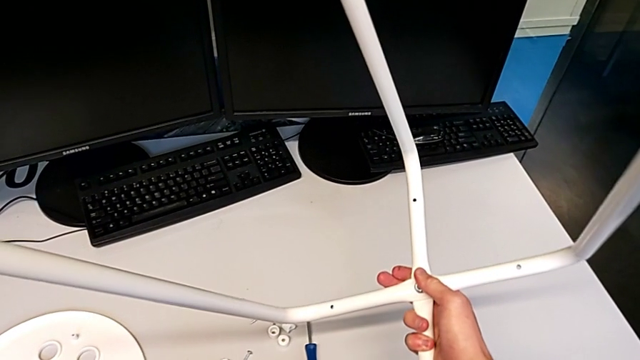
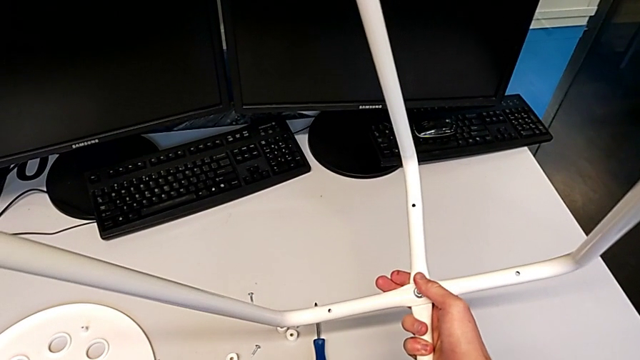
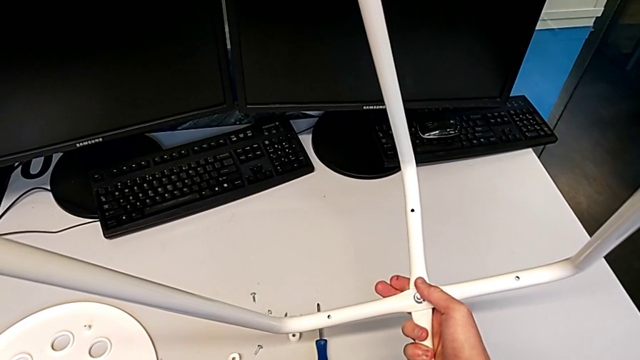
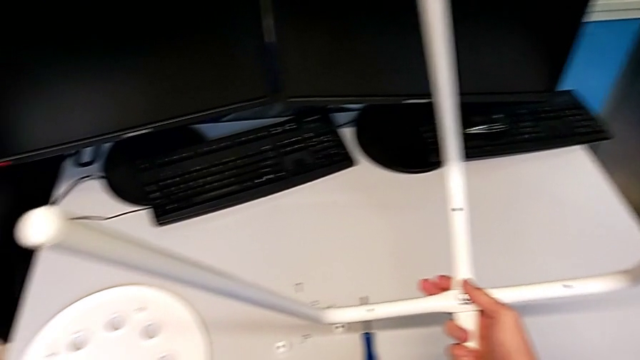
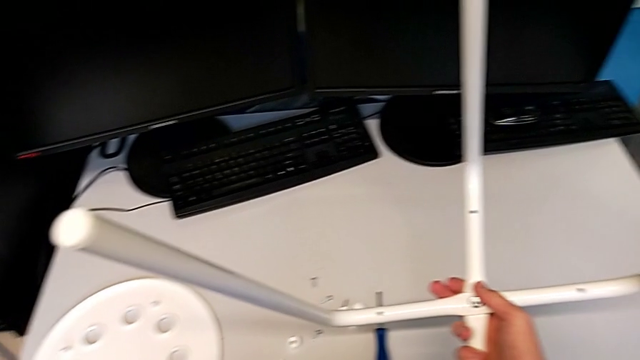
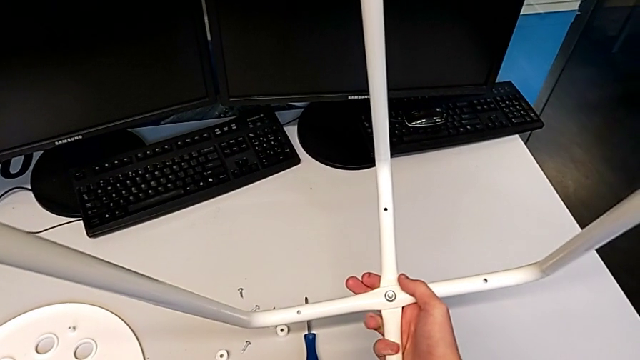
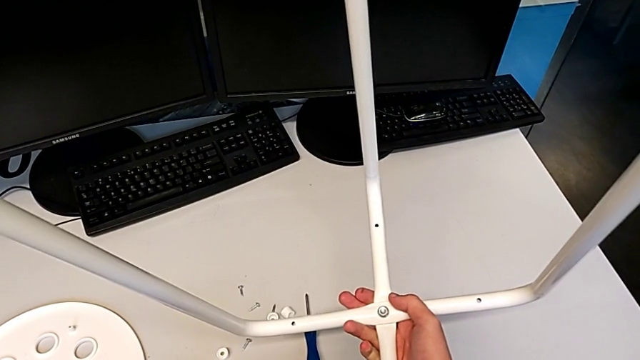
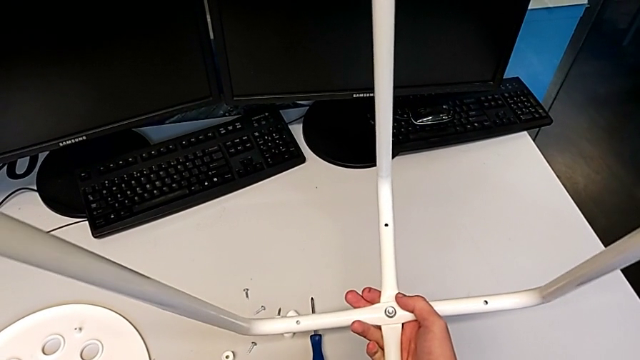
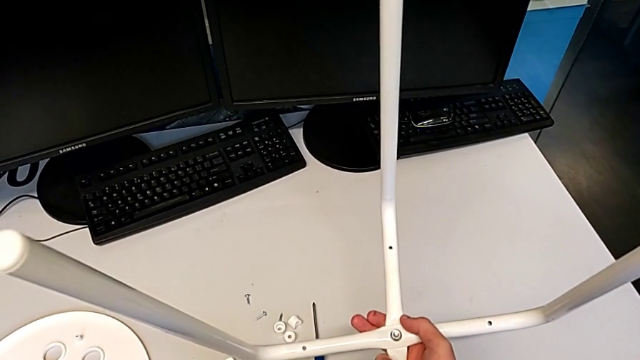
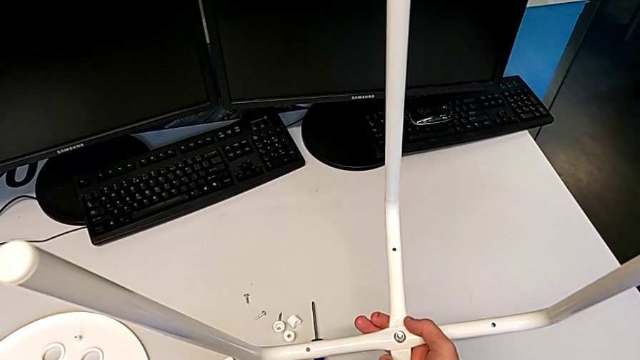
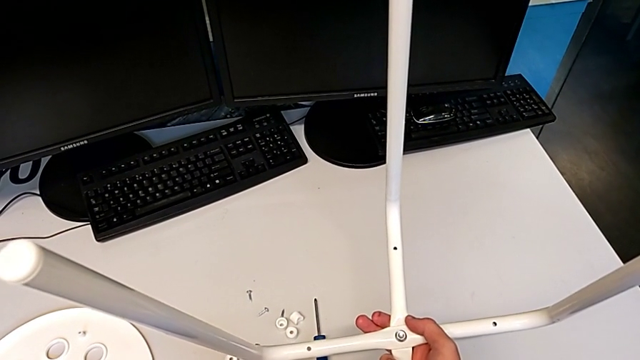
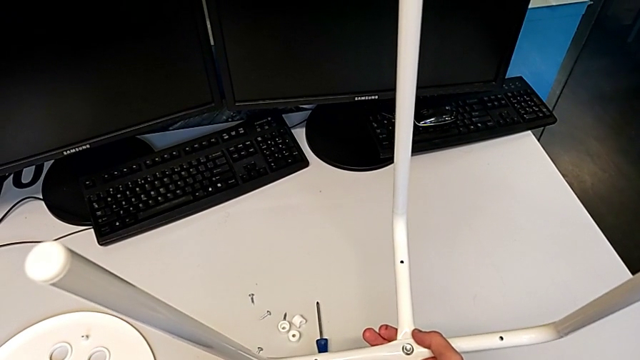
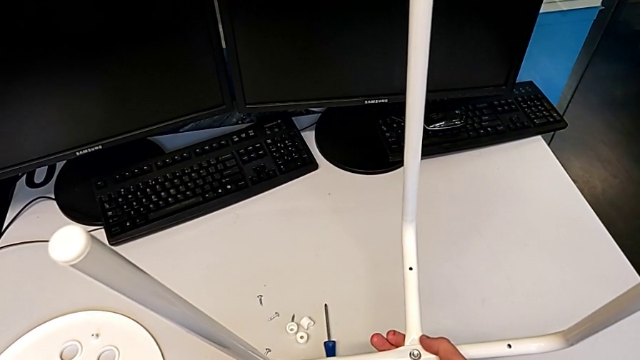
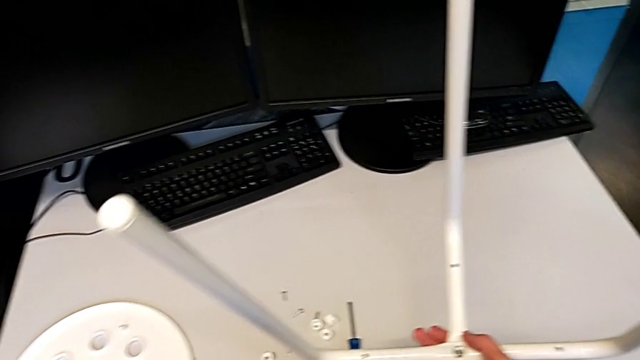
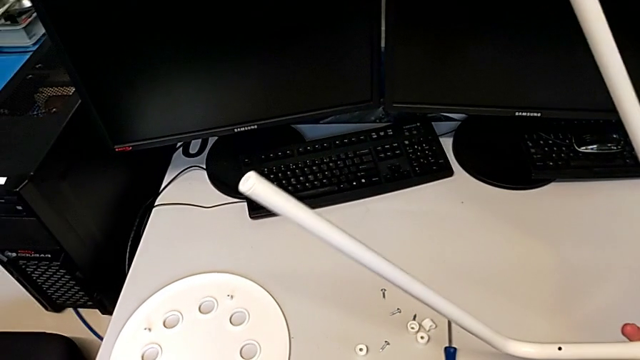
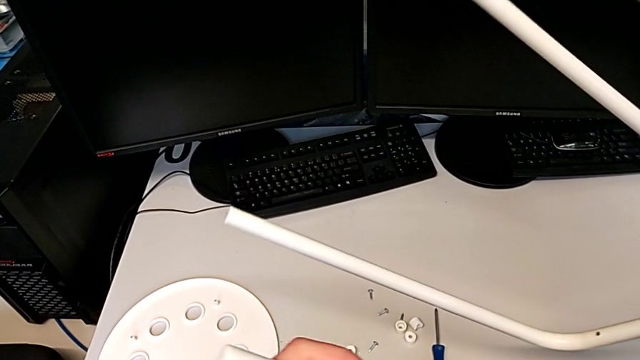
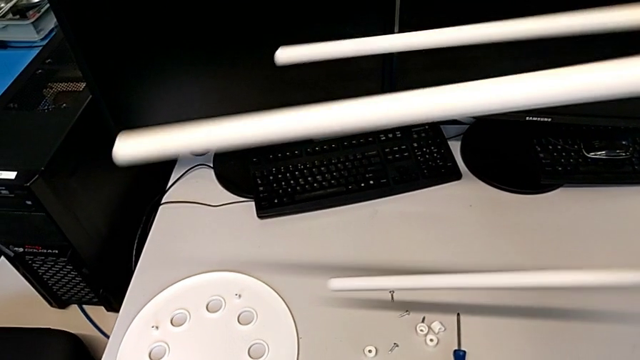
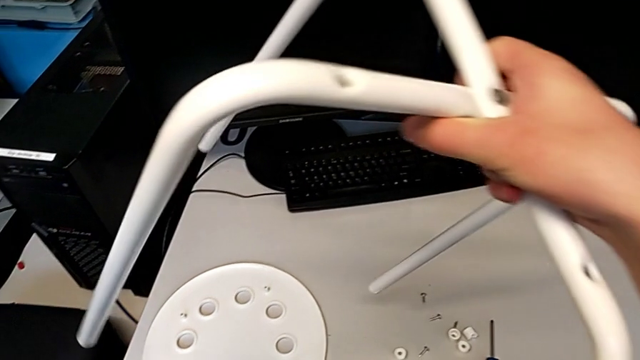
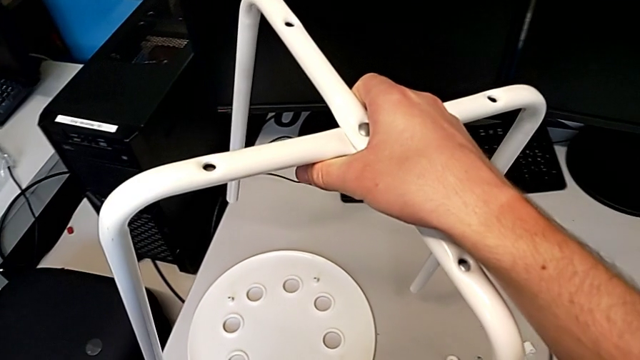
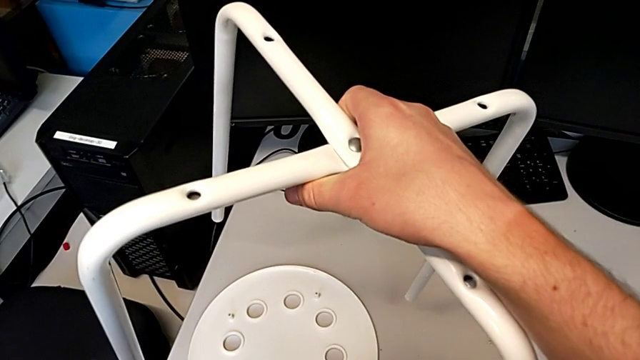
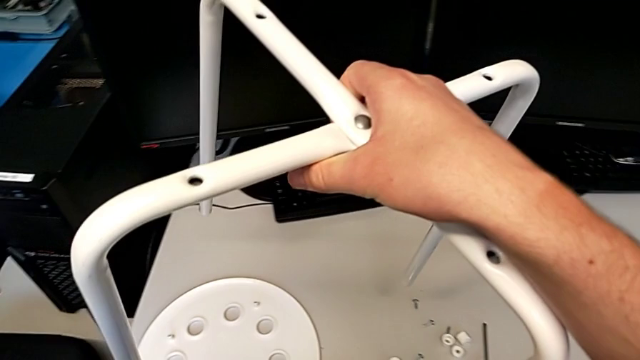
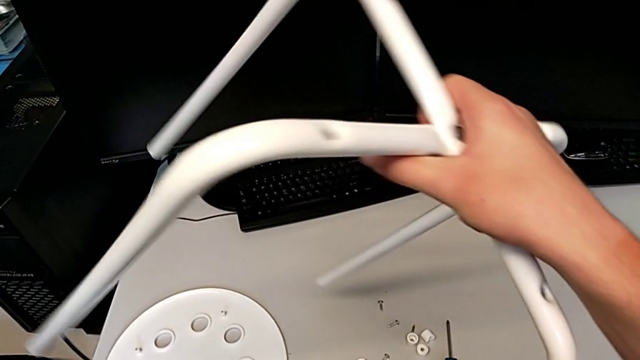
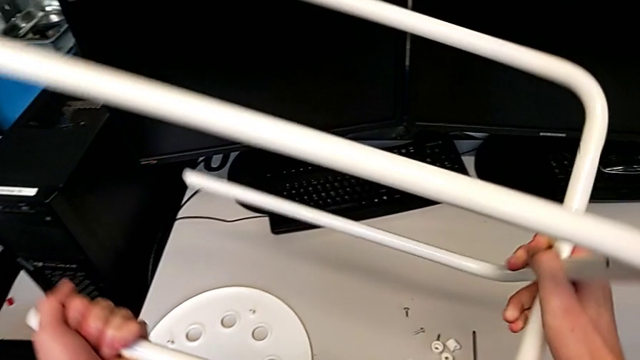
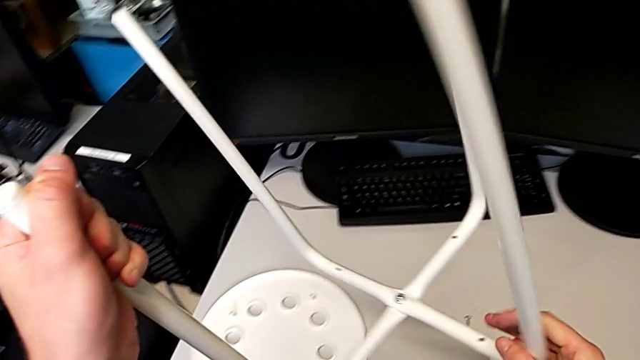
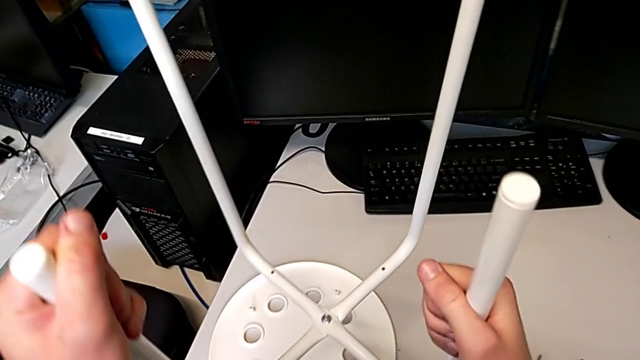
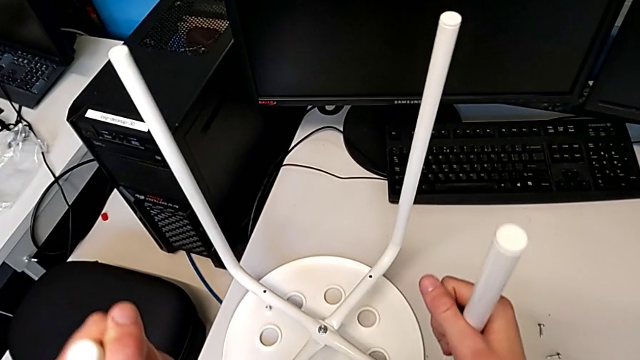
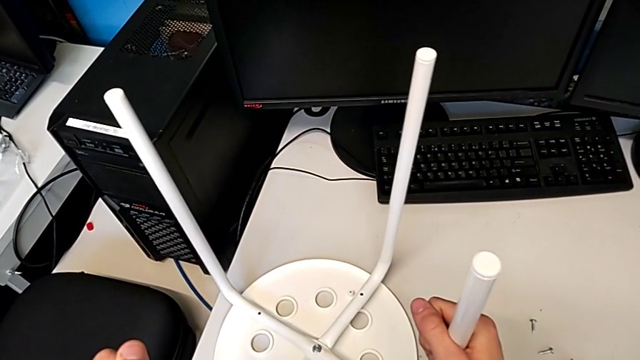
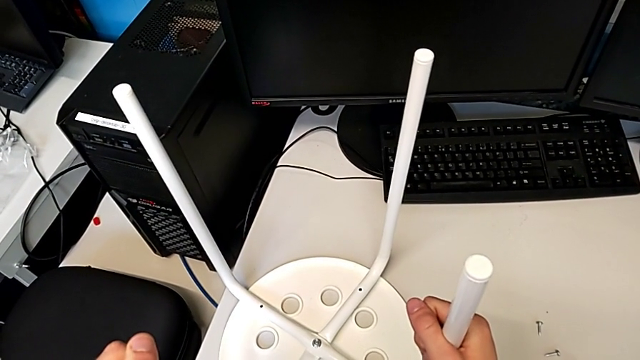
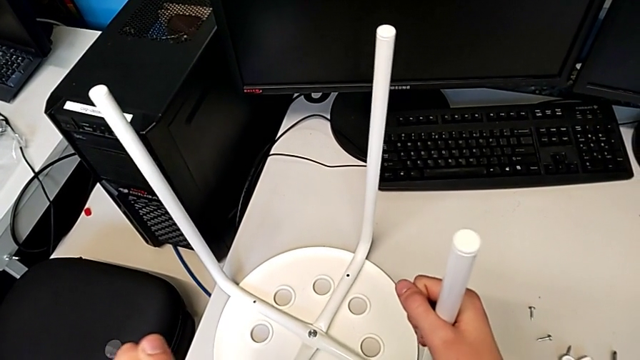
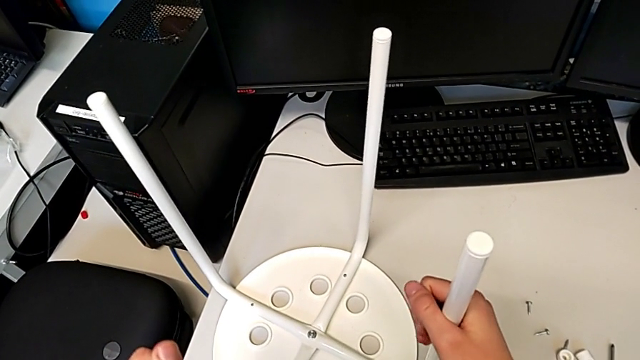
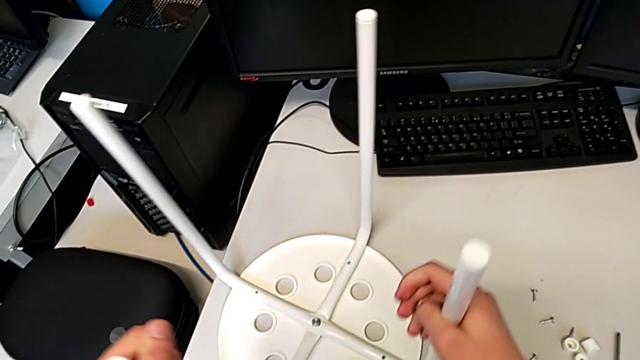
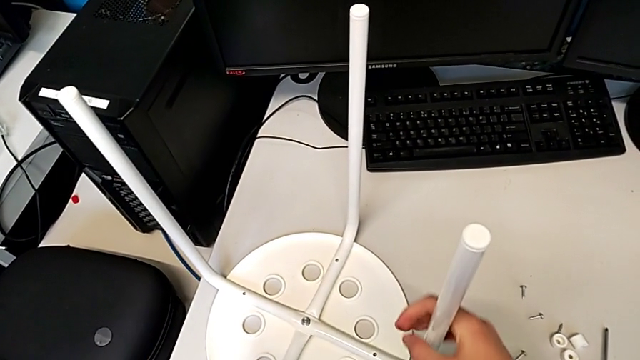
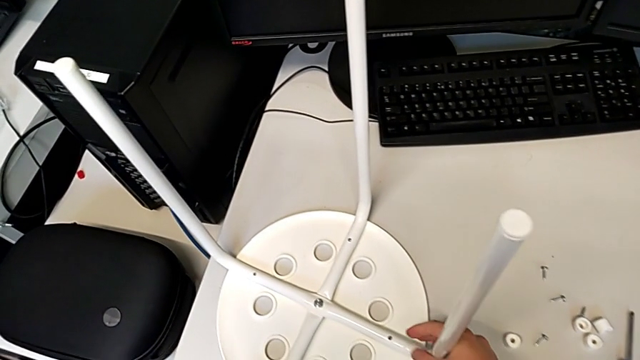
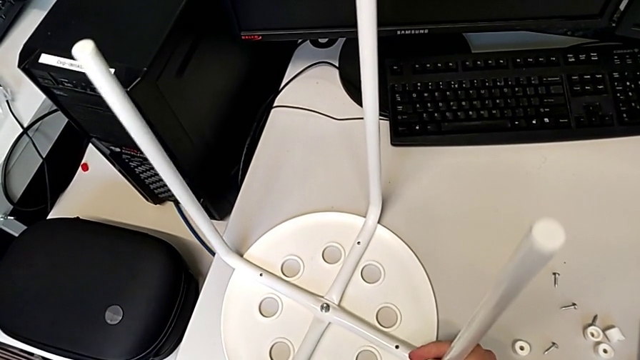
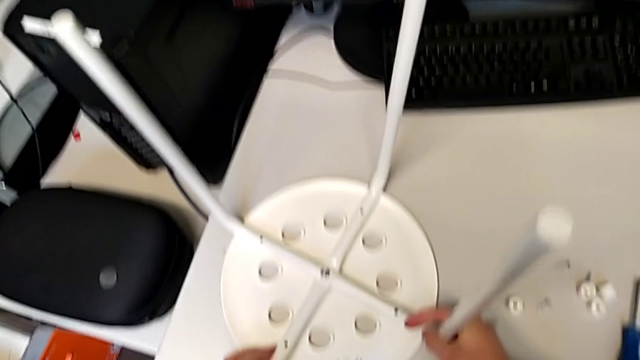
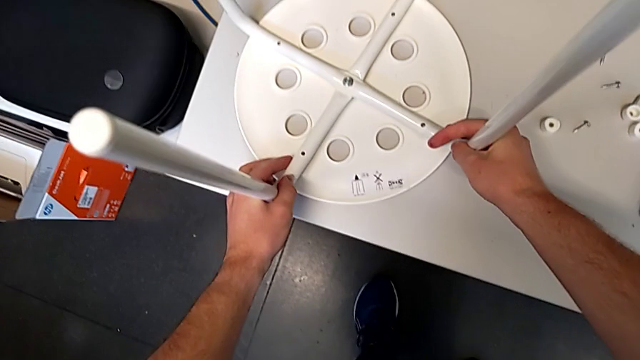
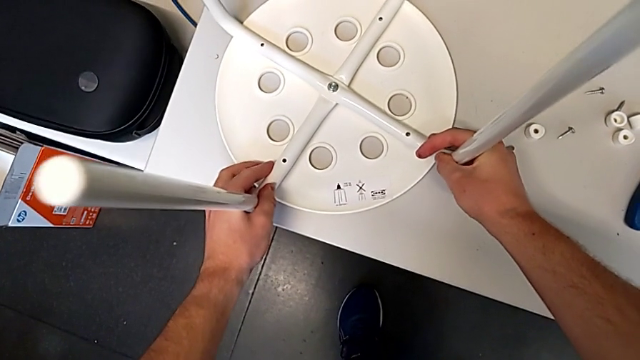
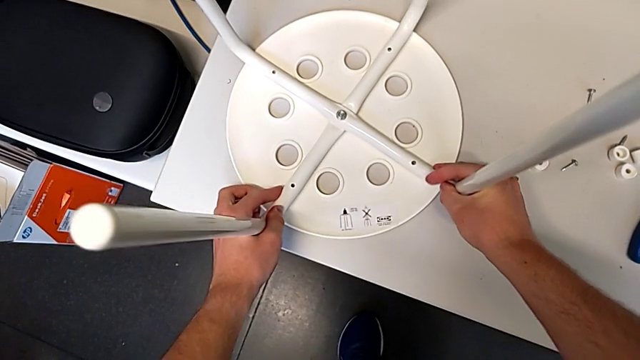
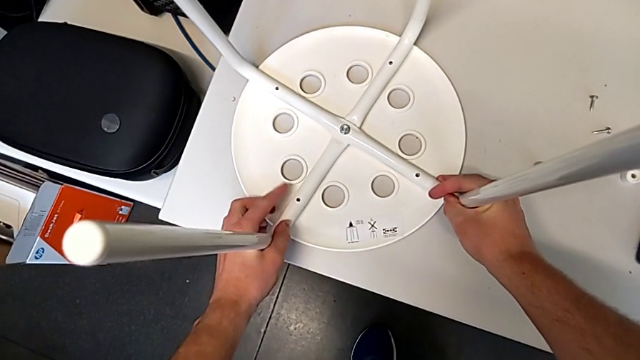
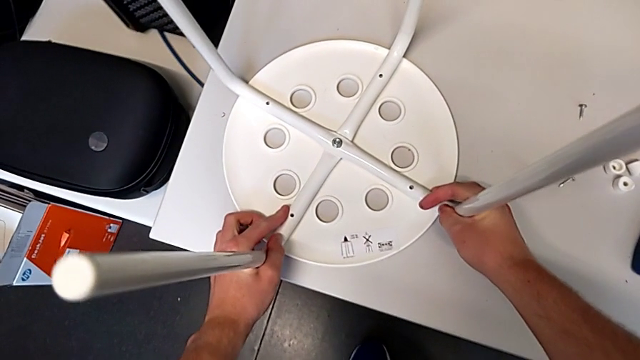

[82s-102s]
The camera wearer is assembling the furniture seat. They inspect the leg, hold it, wrongly rotate it, hold it, rotate it, place the seat, align it and inspect the leg.

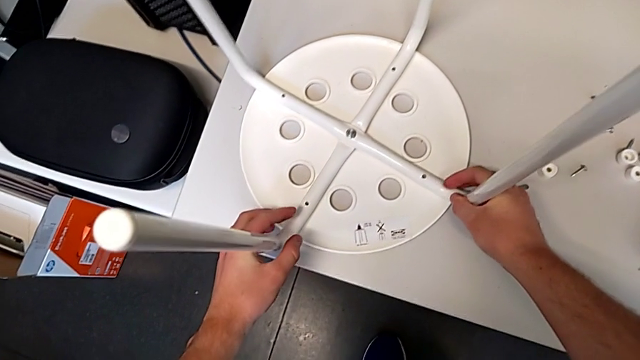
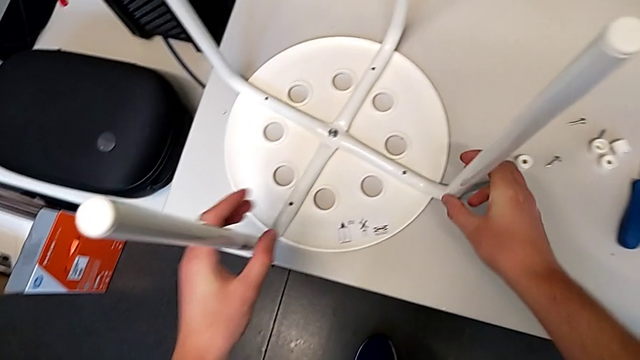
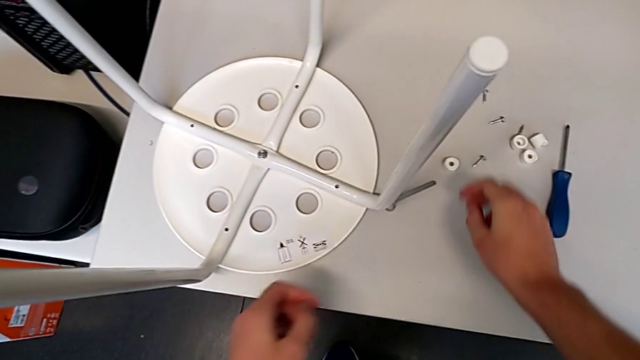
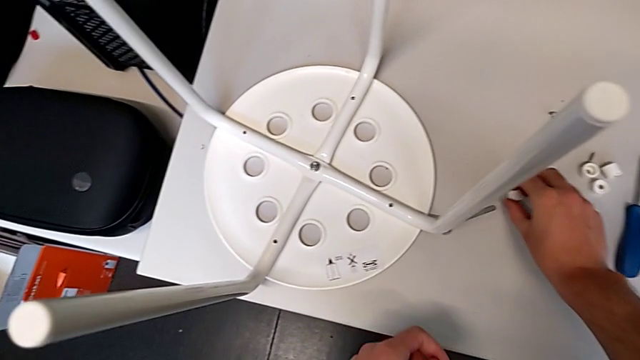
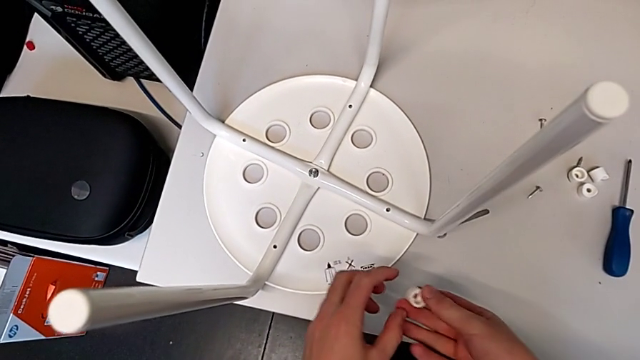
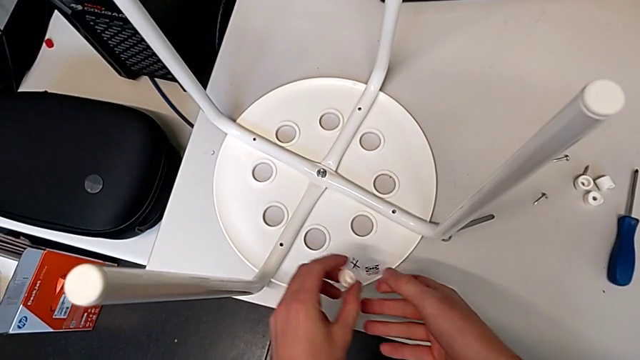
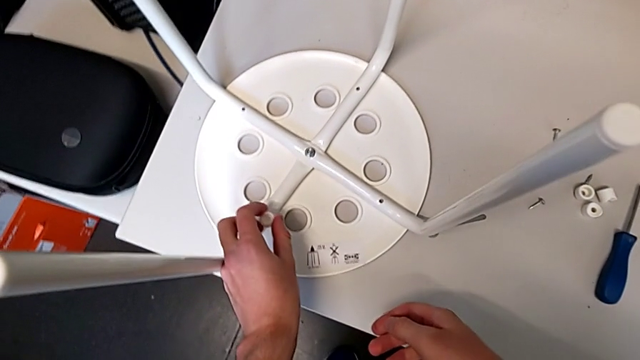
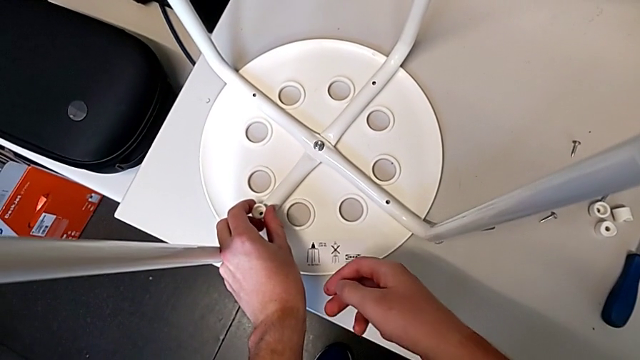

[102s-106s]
The camera wearer is screwing all screws into the leg. They grab the washer twice and place it.
